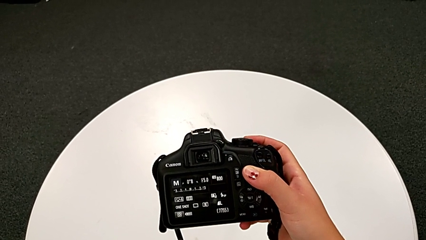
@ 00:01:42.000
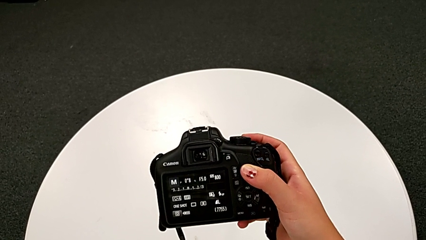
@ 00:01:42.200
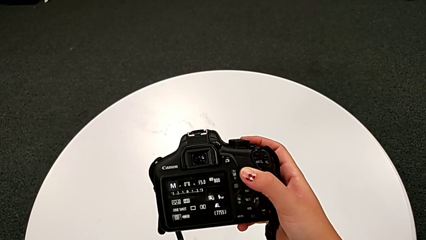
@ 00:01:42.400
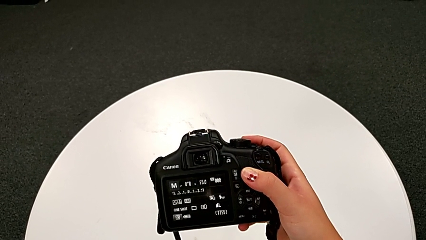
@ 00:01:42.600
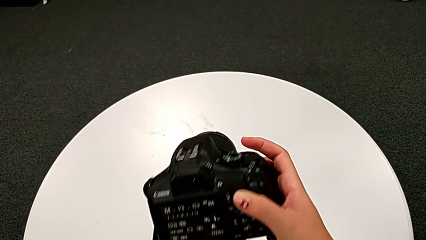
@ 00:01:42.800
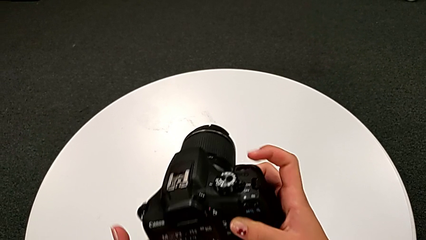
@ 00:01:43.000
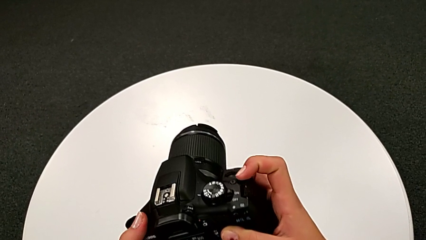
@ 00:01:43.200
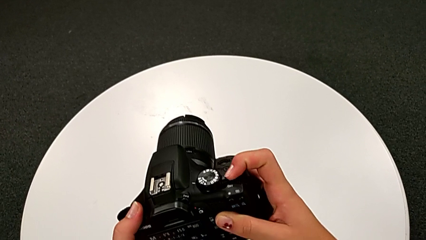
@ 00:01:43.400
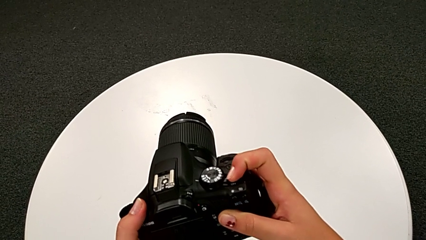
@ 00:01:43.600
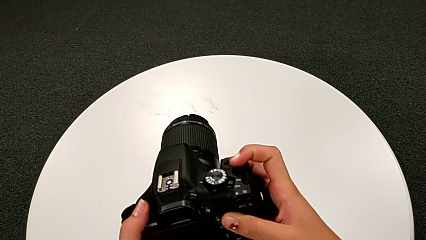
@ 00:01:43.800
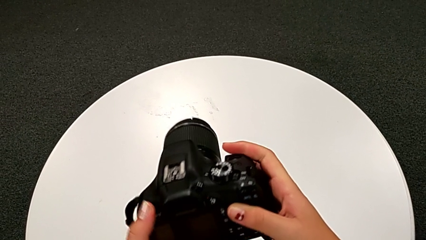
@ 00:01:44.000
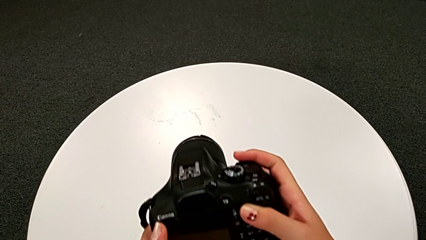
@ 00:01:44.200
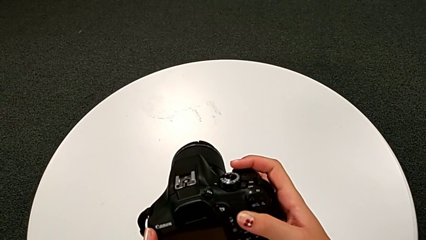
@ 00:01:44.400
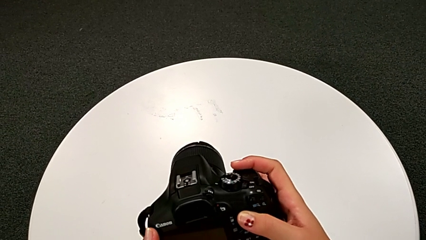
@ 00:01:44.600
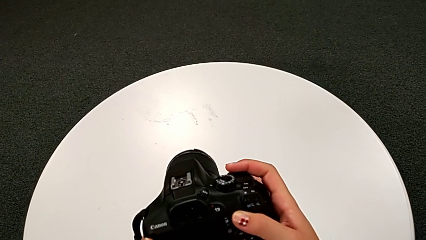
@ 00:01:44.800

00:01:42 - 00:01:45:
The camera wearer turns off the DSLR. They press the power button.

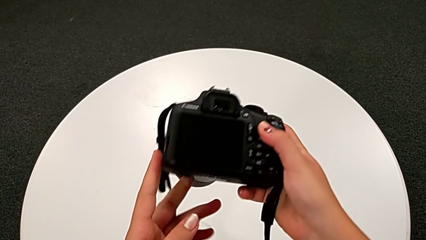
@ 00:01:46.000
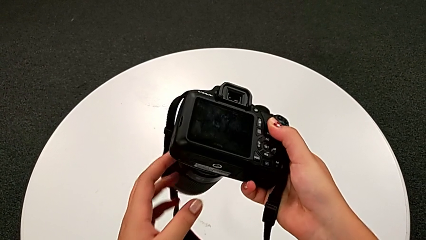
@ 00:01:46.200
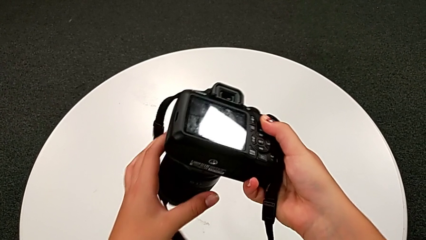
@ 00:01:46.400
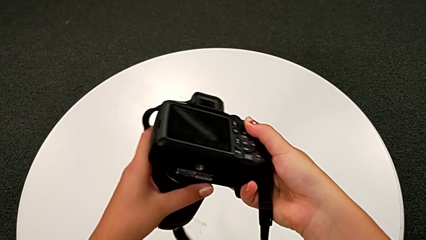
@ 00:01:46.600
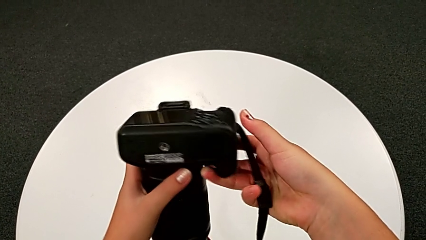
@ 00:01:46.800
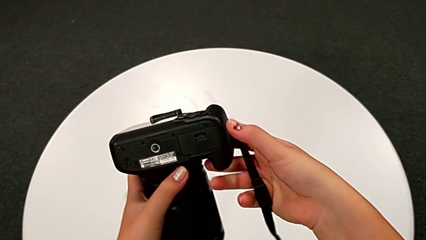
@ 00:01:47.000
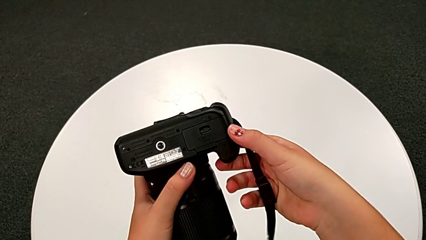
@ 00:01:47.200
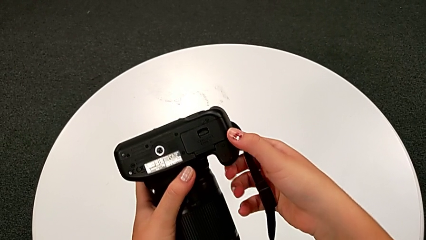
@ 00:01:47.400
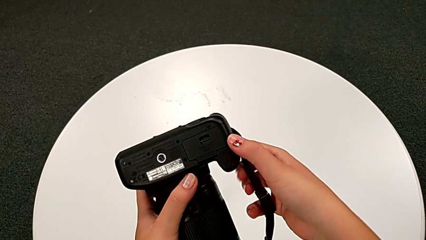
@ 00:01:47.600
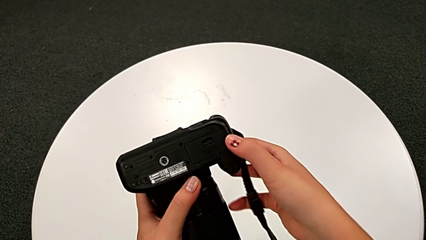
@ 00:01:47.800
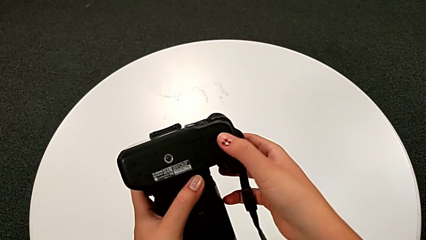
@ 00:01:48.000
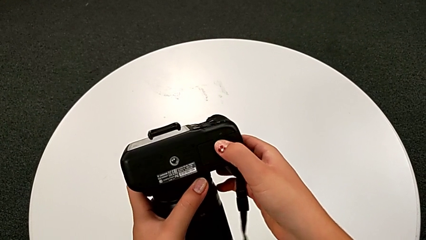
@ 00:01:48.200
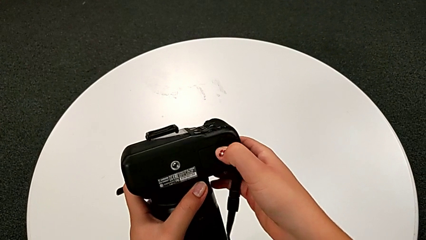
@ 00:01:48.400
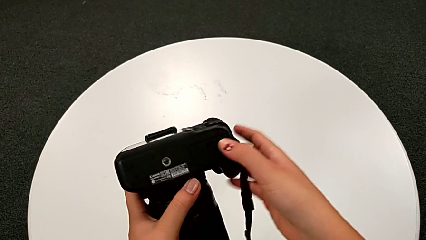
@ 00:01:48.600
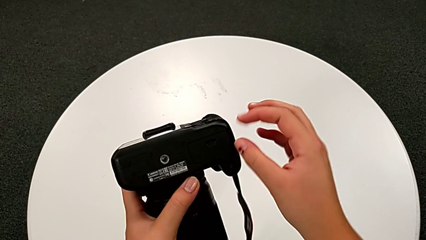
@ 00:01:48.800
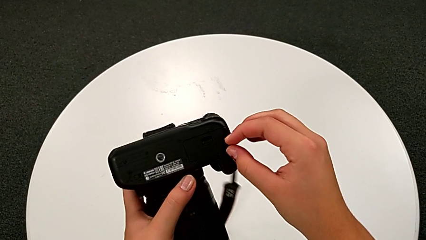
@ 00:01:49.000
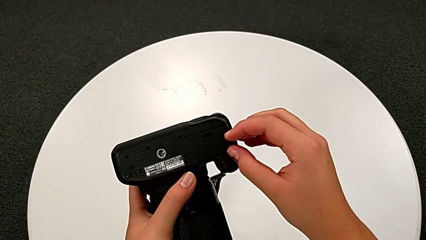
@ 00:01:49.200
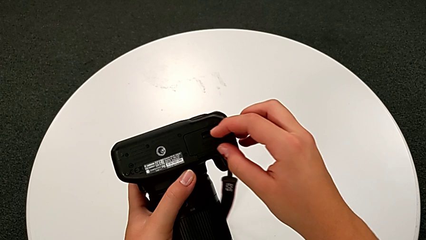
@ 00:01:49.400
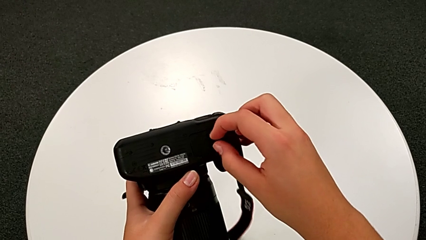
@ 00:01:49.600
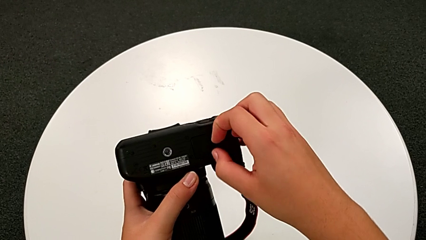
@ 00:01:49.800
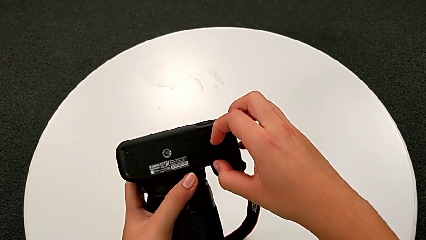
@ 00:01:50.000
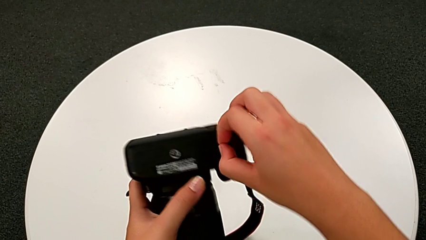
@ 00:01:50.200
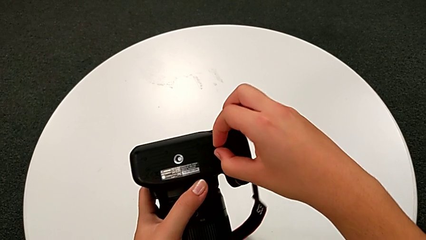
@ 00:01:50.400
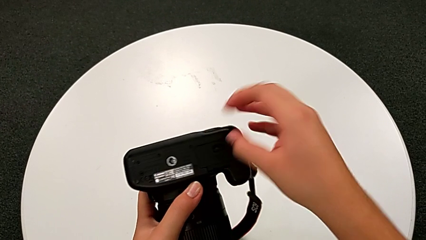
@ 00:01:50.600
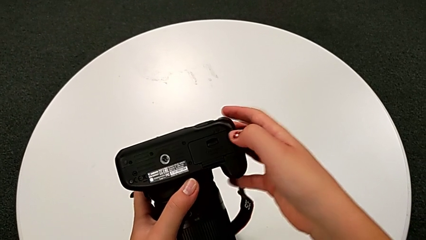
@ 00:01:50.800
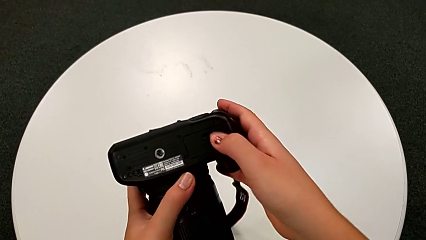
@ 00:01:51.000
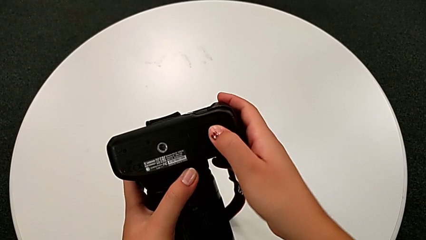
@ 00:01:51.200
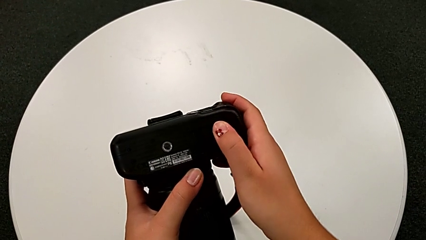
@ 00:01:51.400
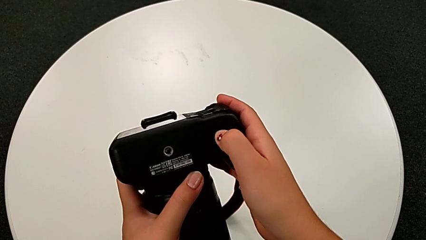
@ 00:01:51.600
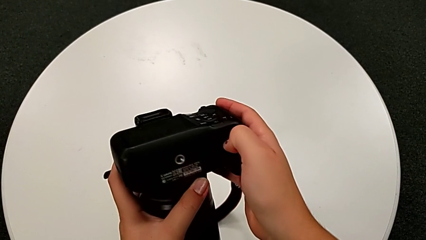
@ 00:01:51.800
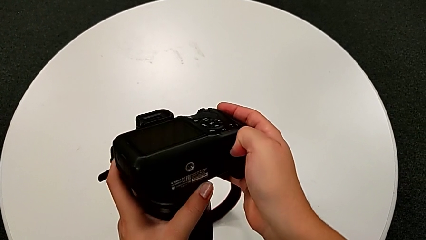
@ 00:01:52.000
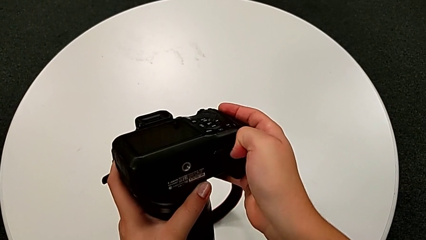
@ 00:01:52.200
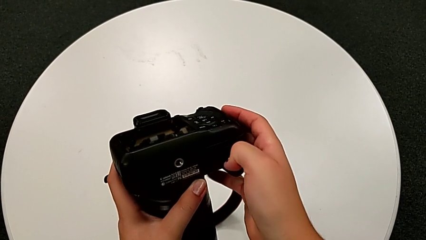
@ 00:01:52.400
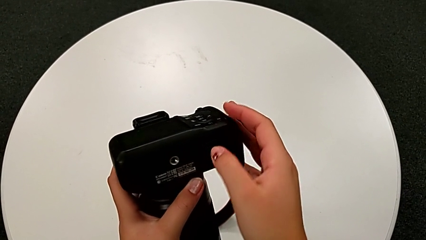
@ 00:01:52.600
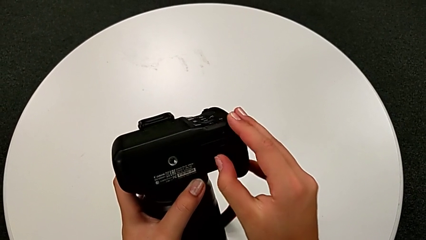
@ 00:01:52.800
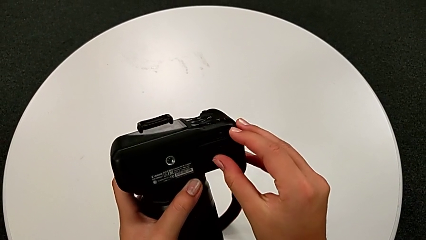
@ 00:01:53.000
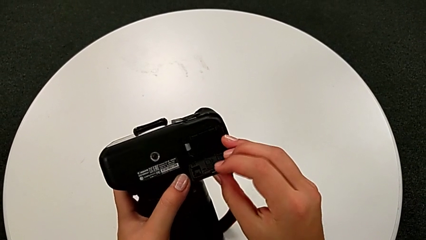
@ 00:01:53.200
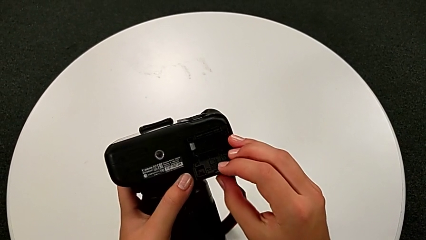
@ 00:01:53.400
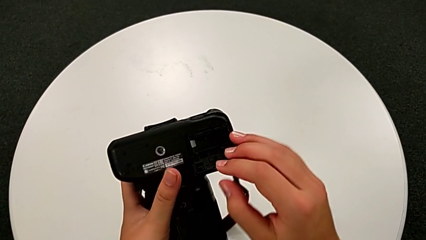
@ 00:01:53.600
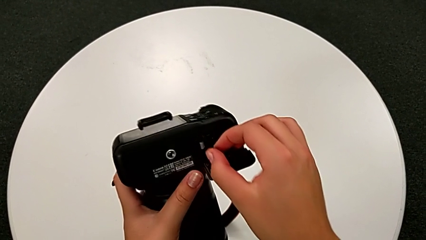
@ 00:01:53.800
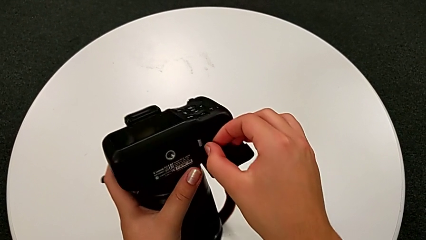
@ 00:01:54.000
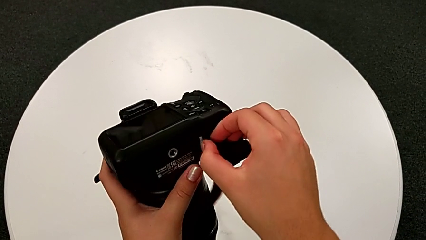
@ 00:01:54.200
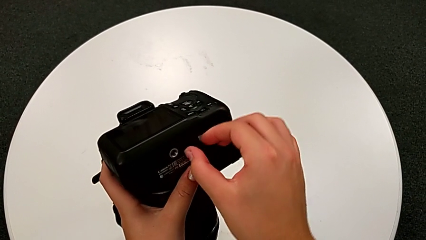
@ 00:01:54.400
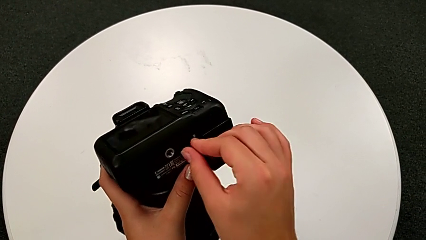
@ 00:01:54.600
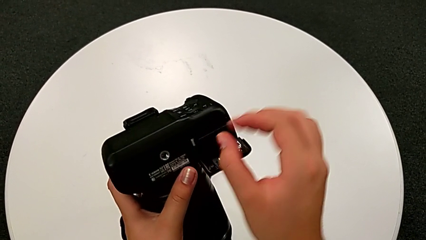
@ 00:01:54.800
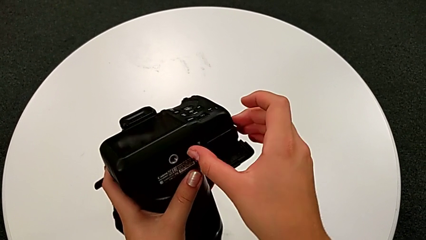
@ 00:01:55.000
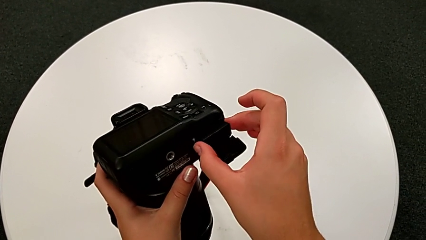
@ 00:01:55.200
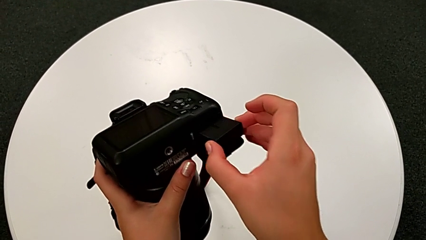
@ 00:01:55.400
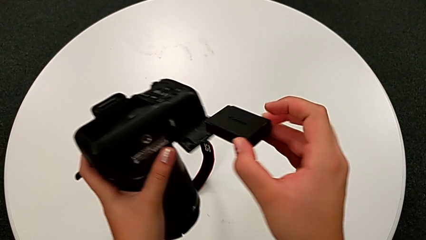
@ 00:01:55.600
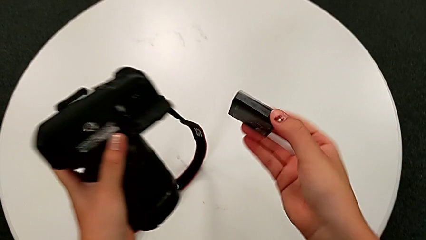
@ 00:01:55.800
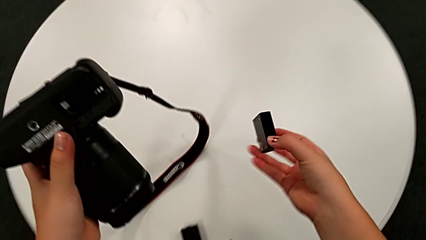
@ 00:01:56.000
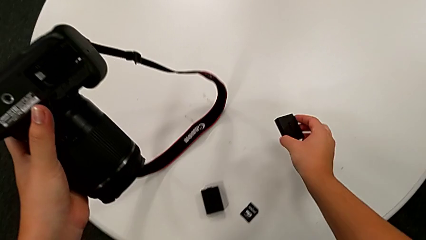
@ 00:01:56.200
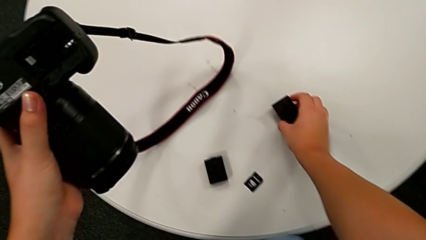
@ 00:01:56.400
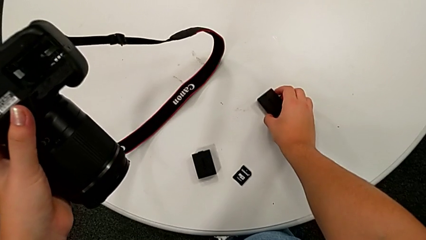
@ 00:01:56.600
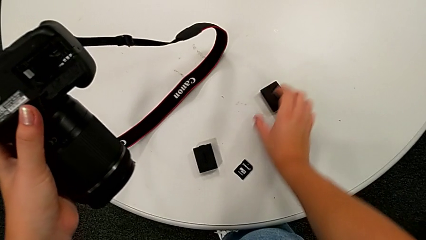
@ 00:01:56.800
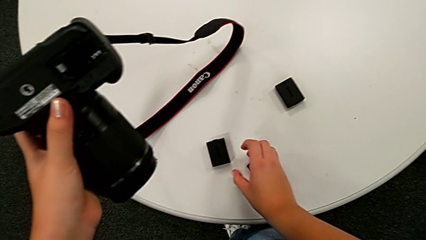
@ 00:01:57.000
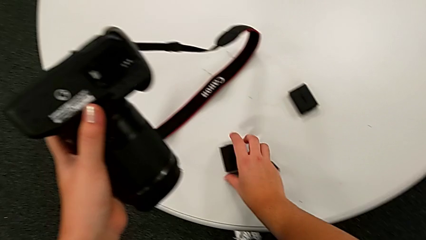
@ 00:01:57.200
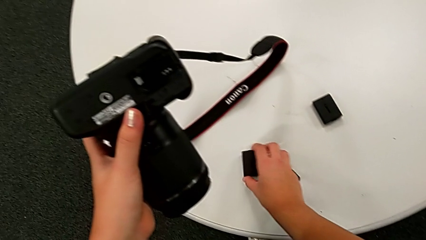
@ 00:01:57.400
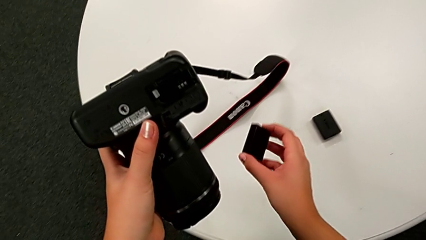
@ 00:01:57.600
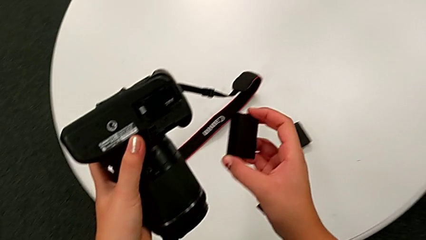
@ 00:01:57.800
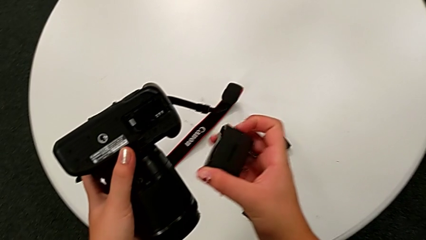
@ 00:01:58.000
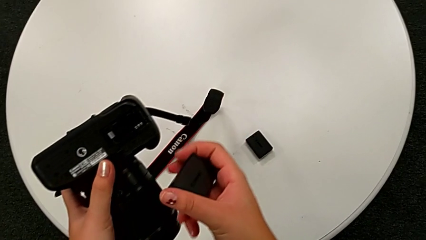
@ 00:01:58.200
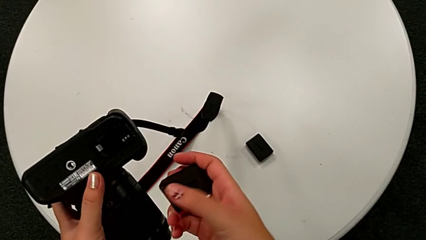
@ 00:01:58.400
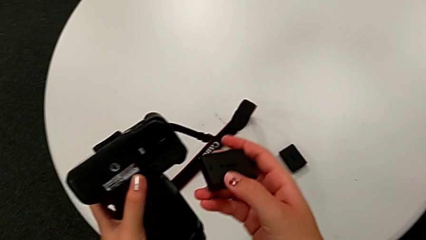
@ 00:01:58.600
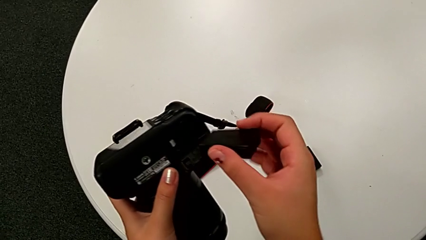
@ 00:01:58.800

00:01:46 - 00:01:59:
The camera wearer is exchanging the battery. They rotate the DSLR, wrongly pull the battery door, failing to open the battery box, open it, push the battery lock, withdraw the battery and grab the new battery.
